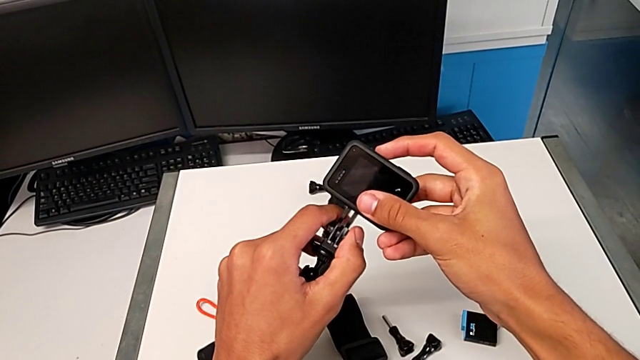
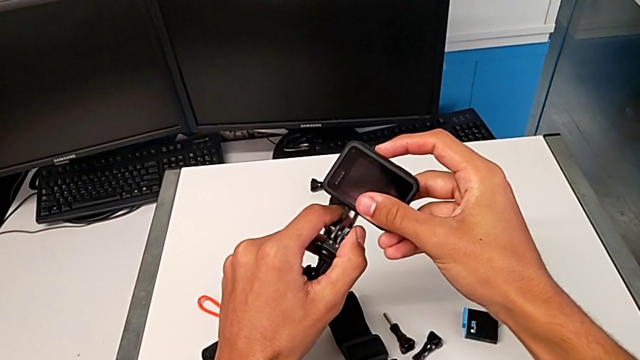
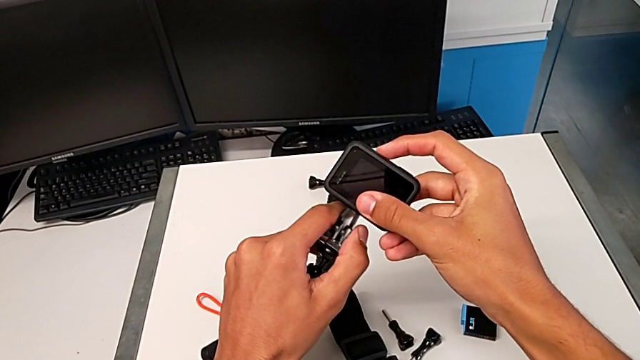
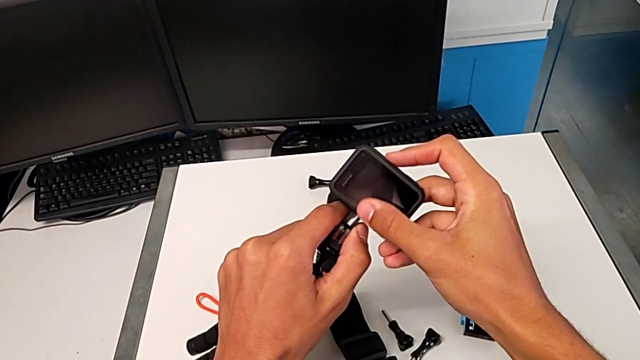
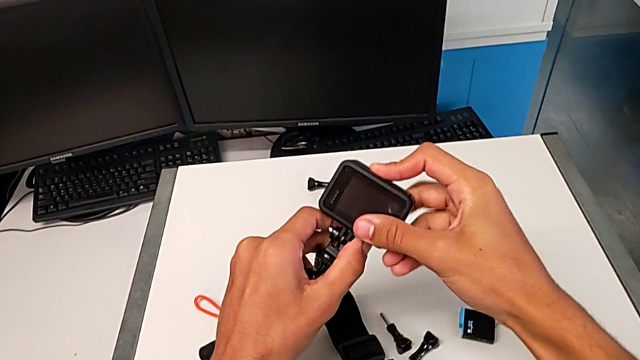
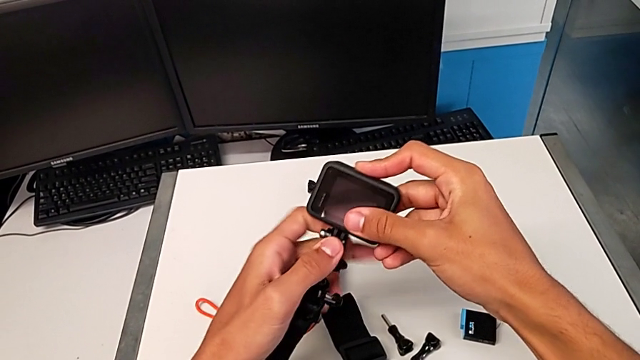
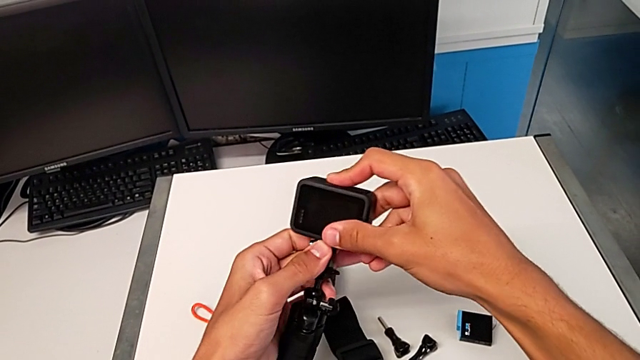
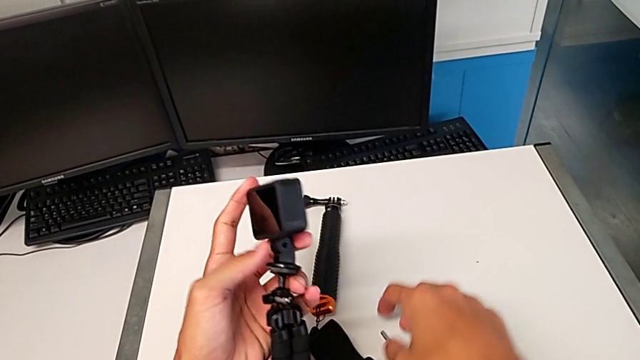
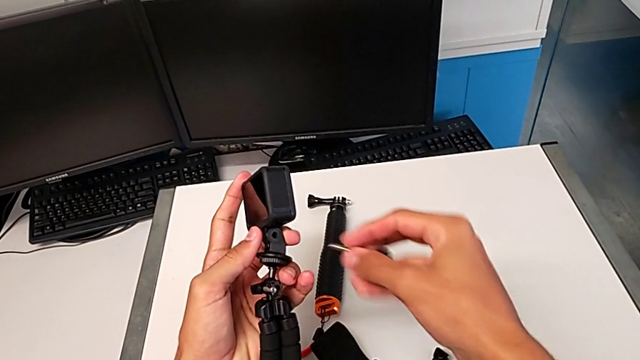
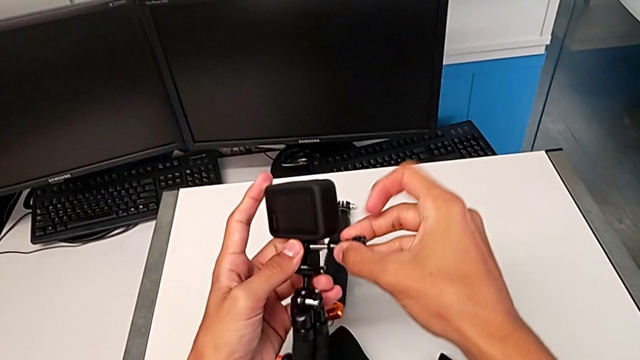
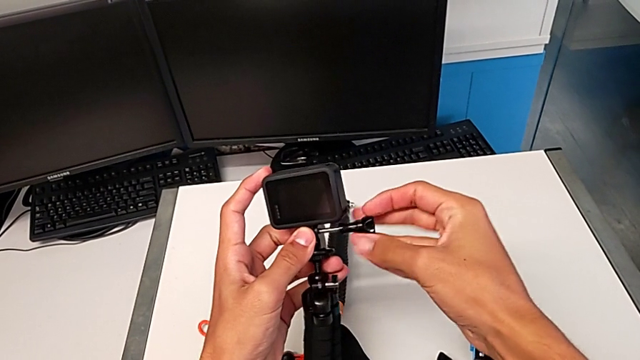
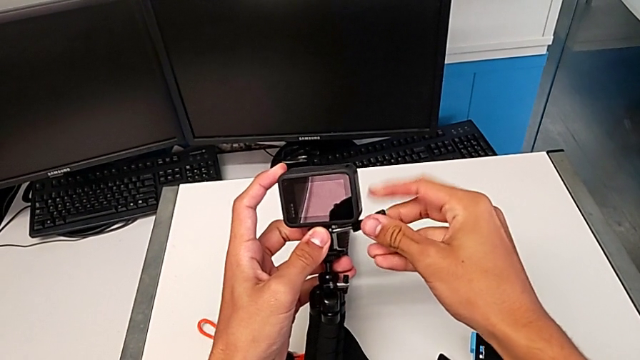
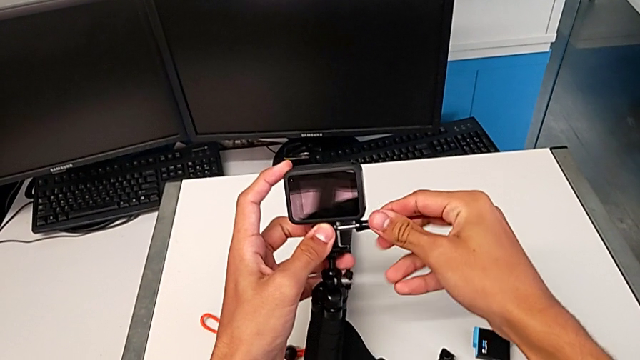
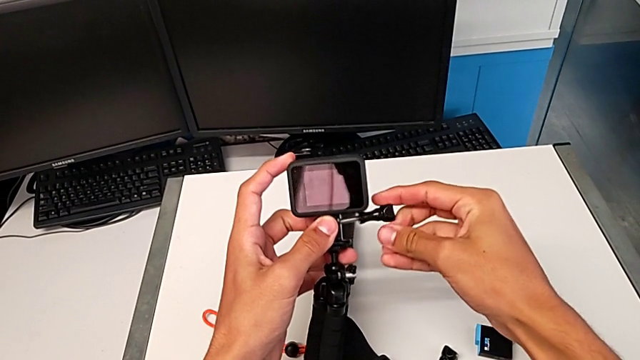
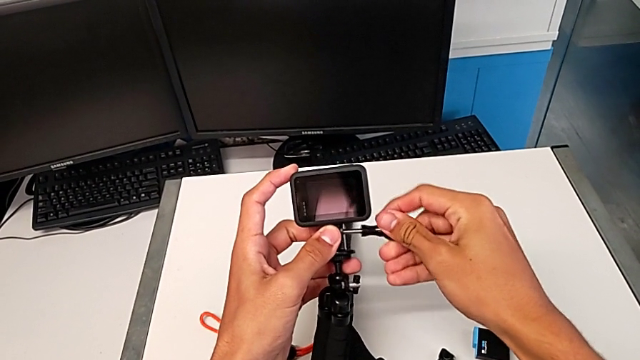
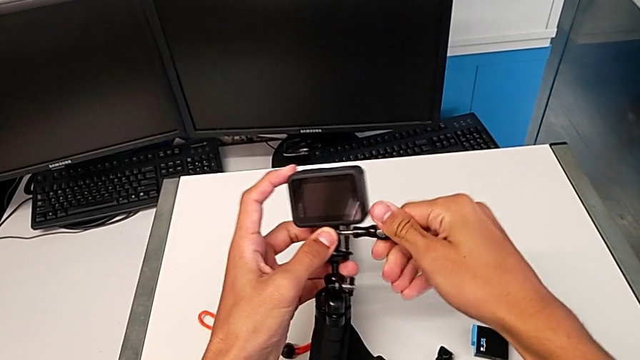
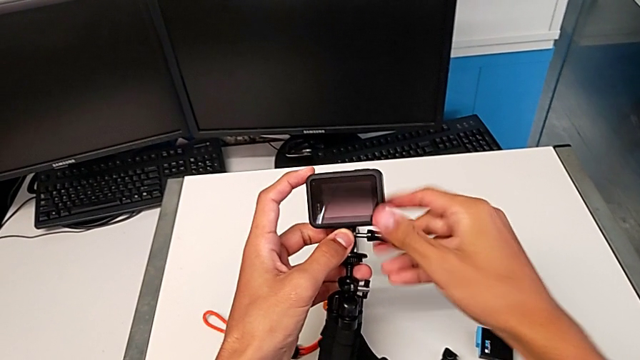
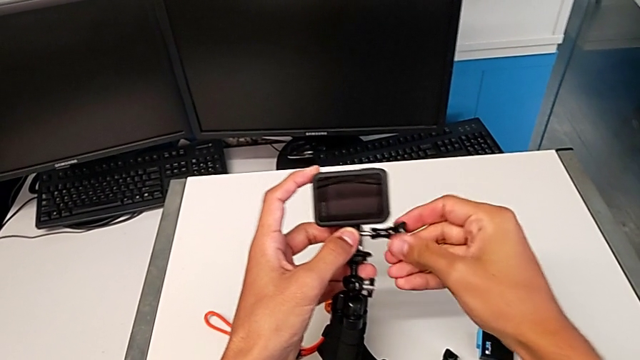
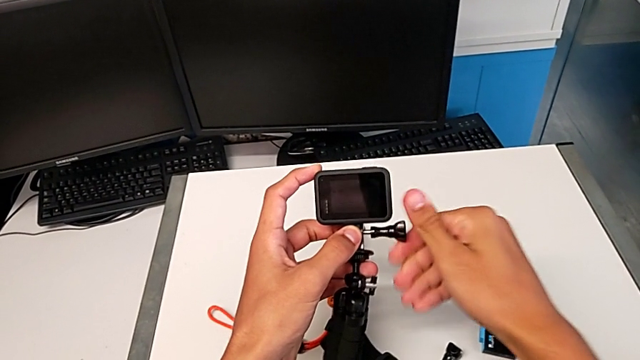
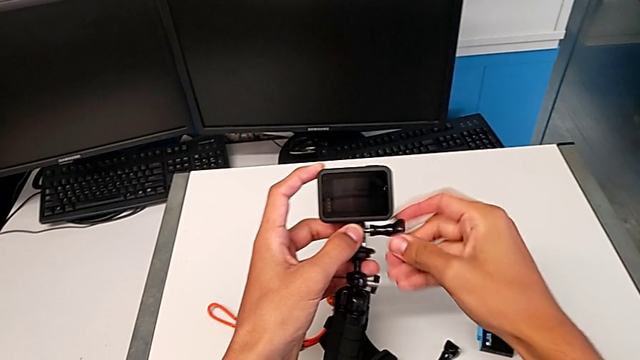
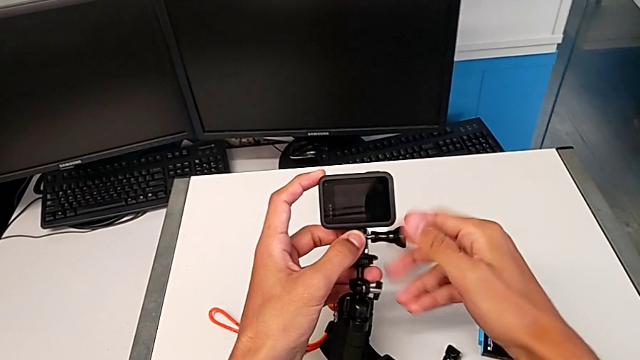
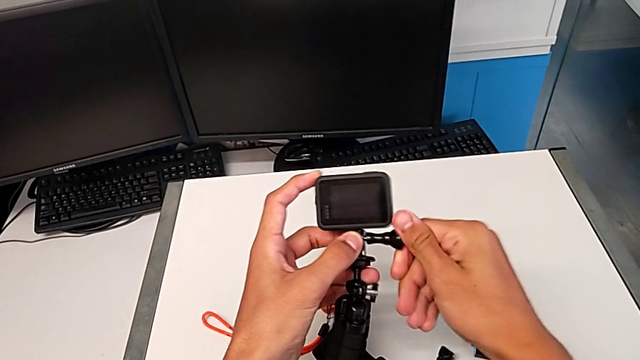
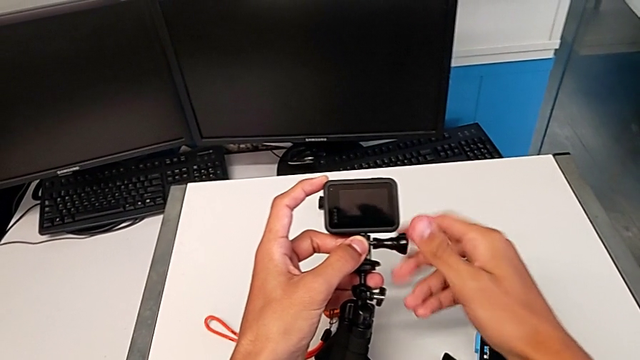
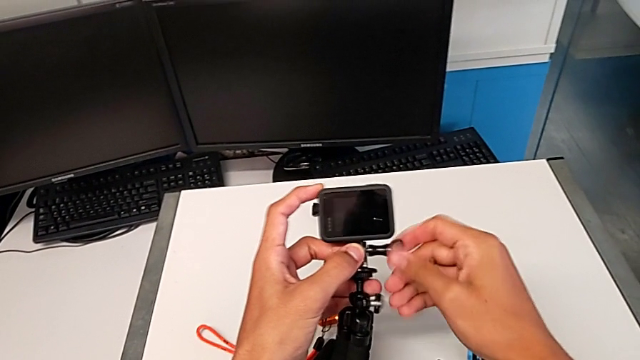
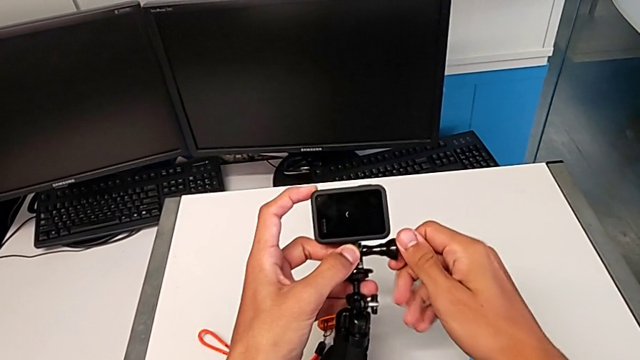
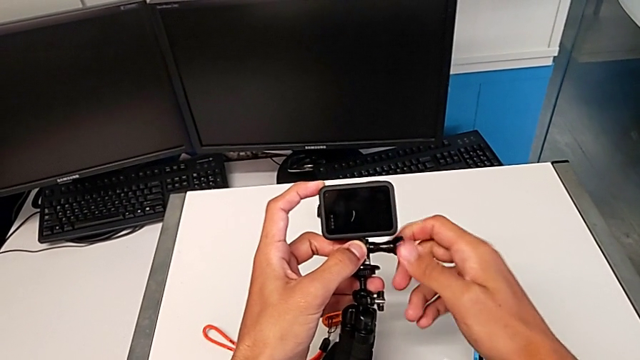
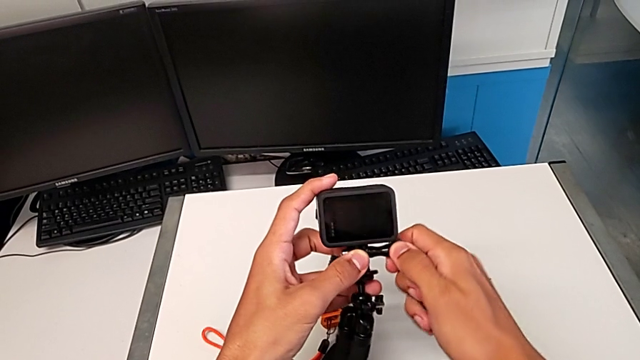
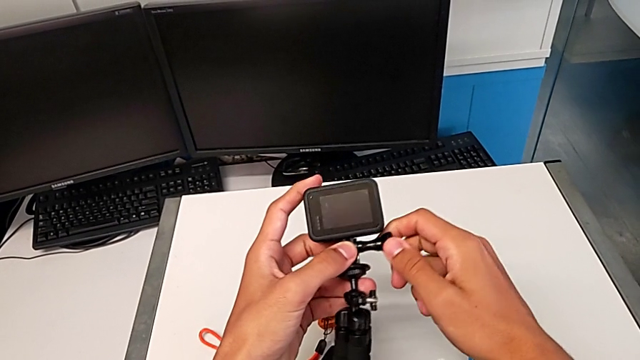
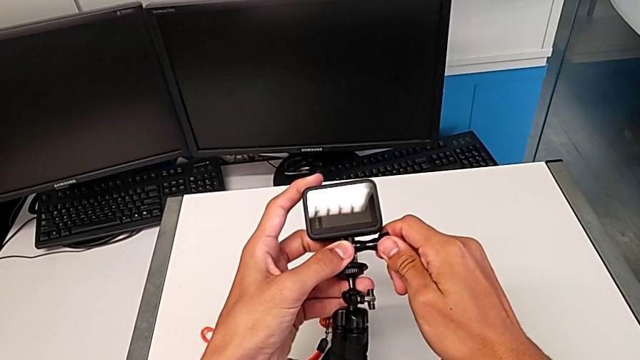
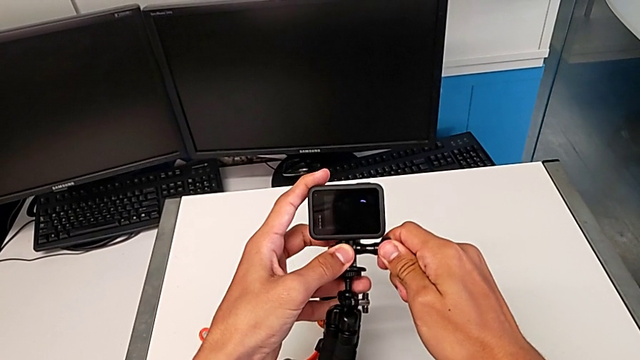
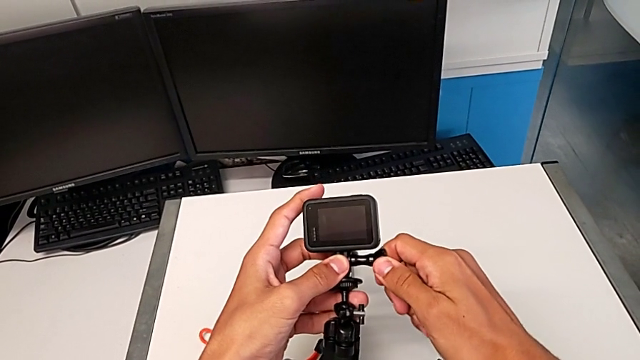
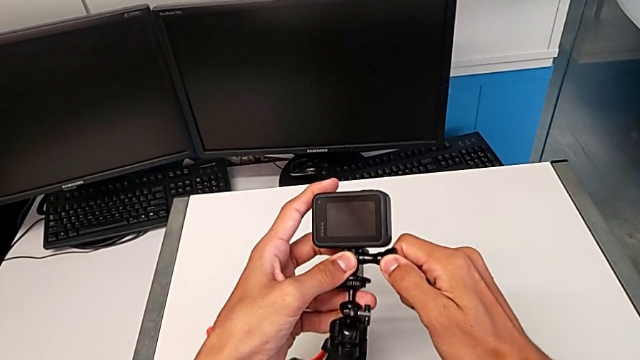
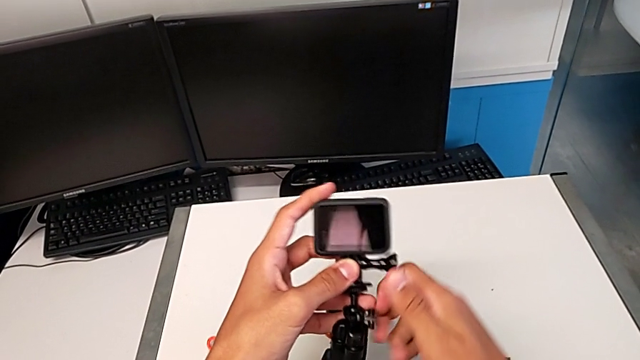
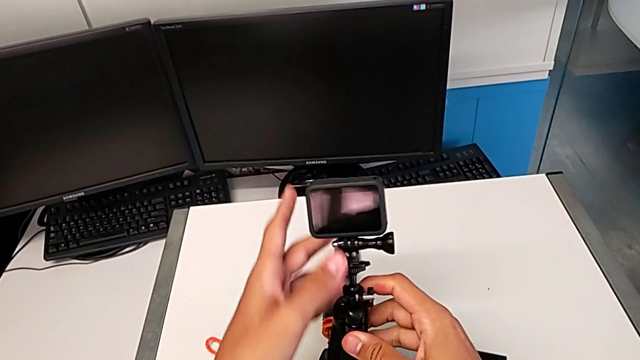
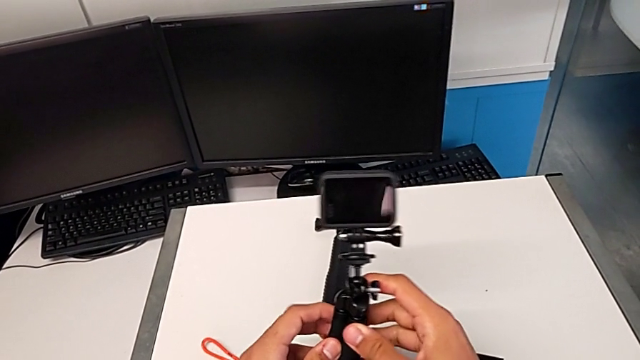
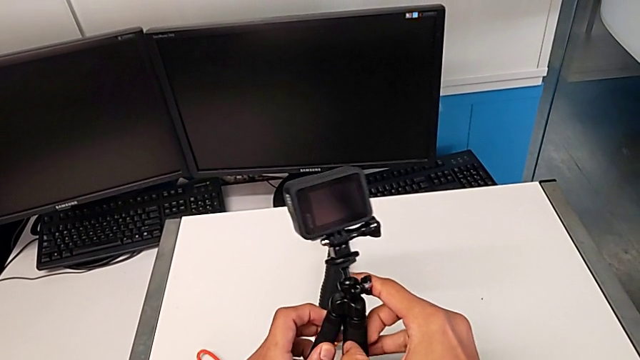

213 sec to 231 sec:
The camera wearer is mounting the GoPro onto the tripod. They align the black GoPro, assemble it, grab the screw, assemble the black GoPro and screw it.

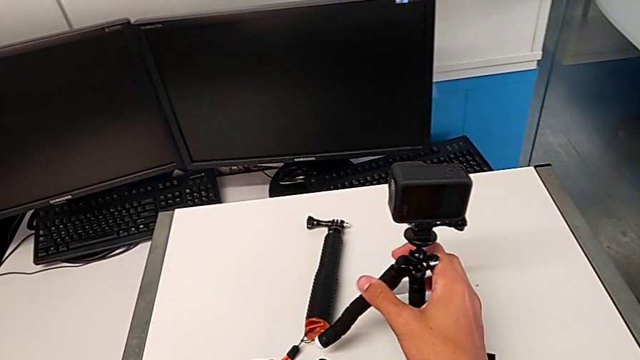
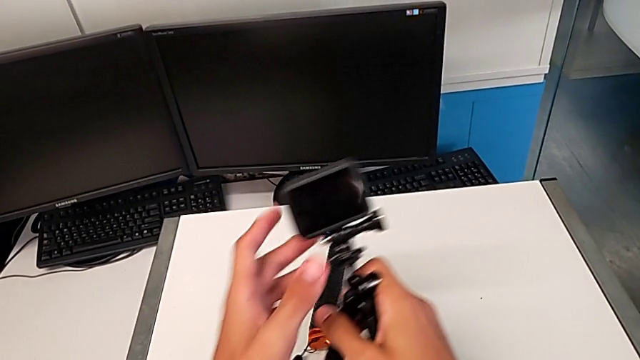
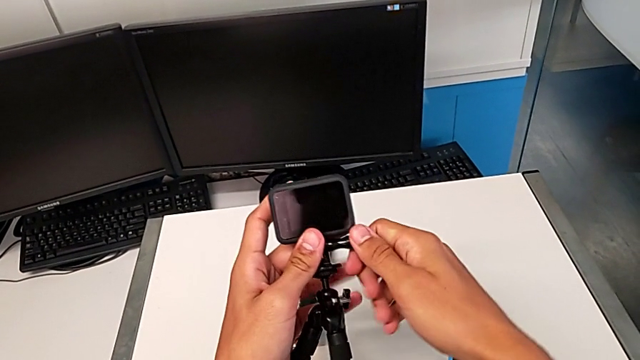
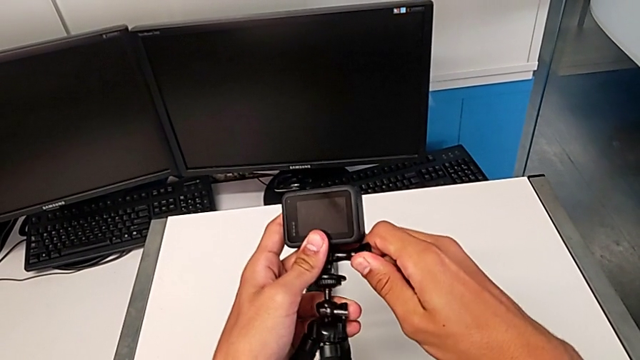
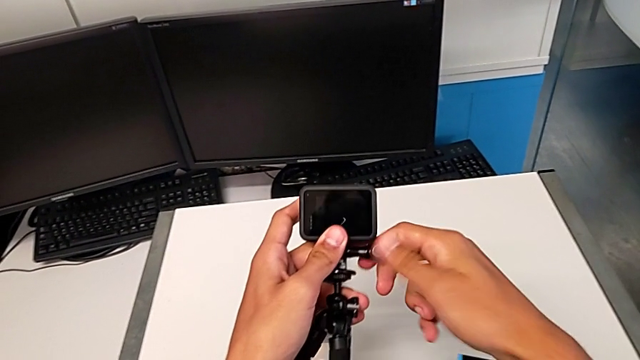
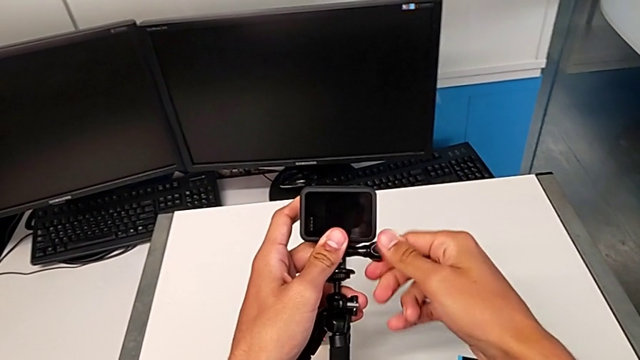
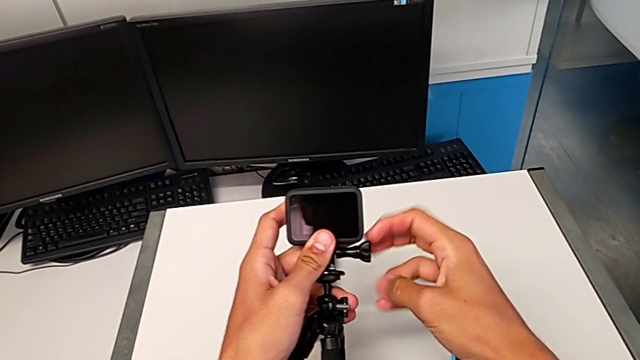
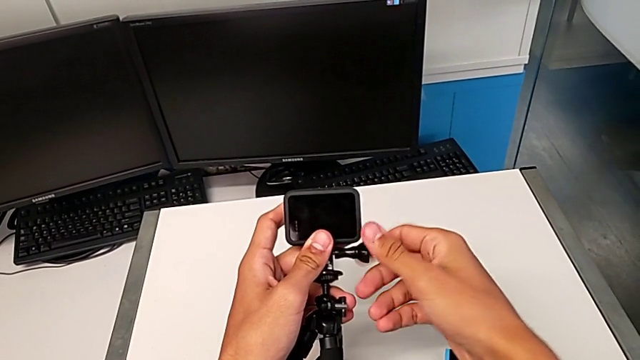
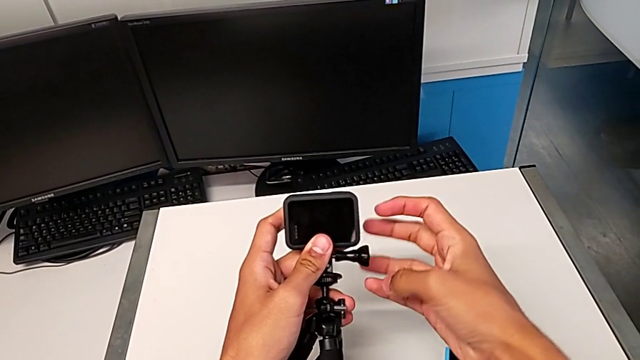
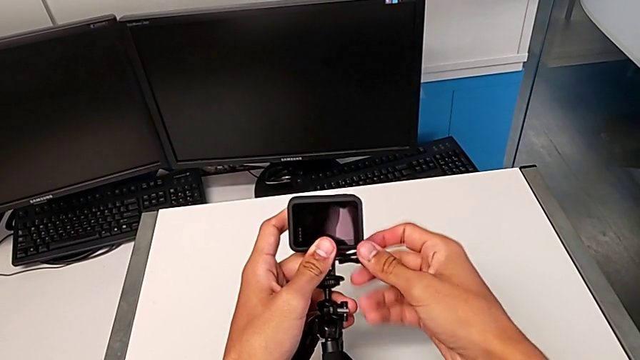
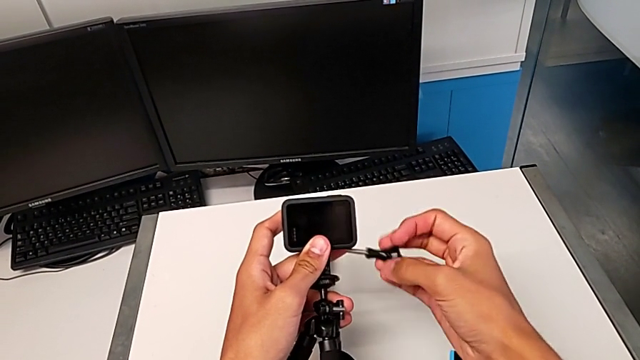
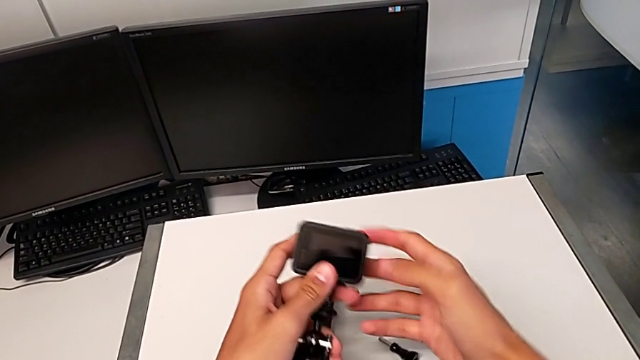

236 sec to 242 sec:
The camera wearer is changing their grip from the tripod to the handheld. They lift the black tripod, unscrew the black screw and withdraw the black GoPro.
